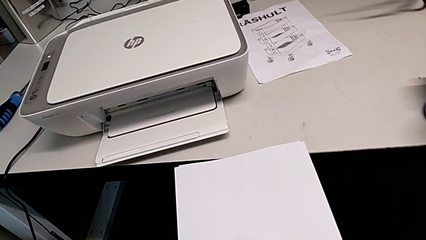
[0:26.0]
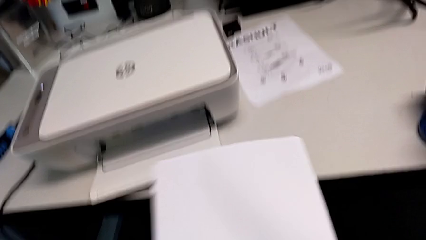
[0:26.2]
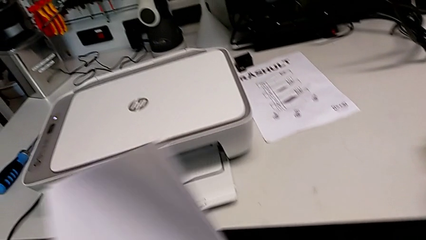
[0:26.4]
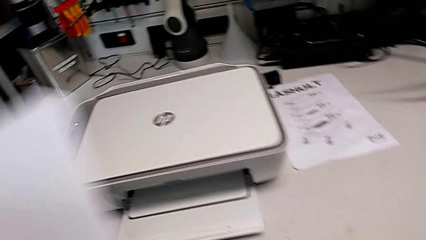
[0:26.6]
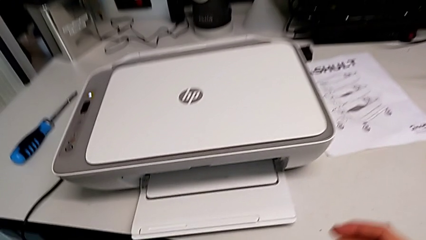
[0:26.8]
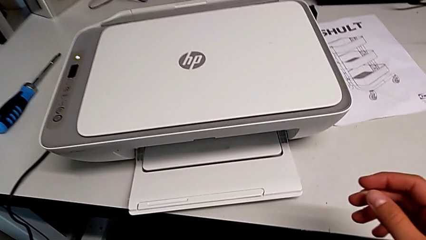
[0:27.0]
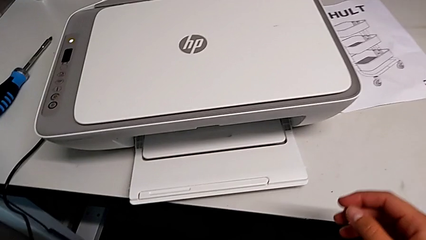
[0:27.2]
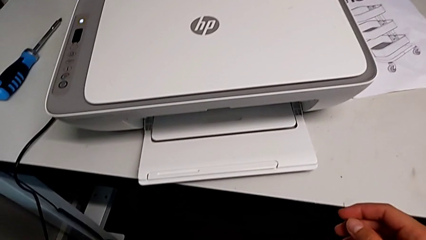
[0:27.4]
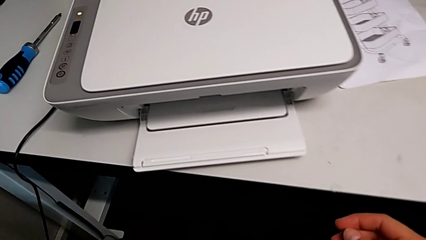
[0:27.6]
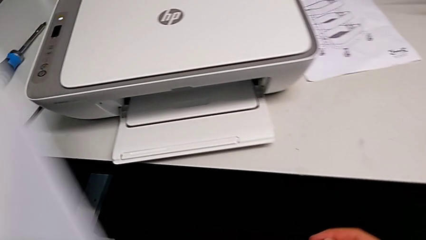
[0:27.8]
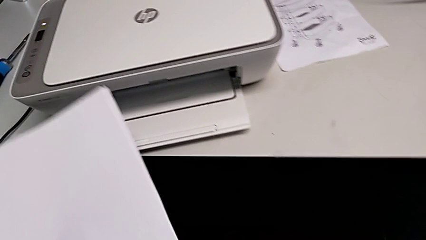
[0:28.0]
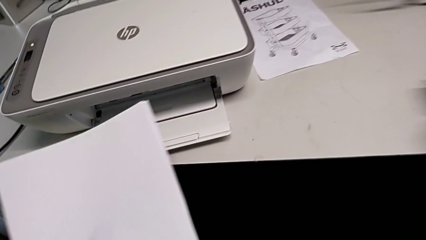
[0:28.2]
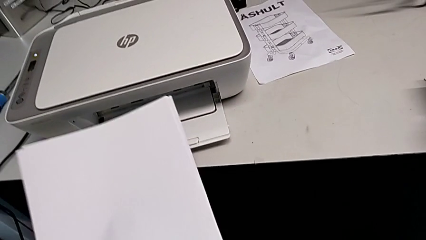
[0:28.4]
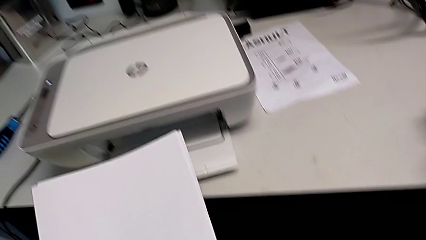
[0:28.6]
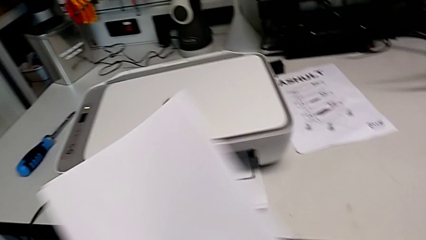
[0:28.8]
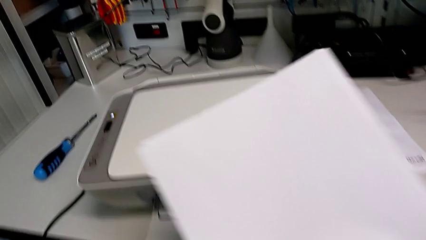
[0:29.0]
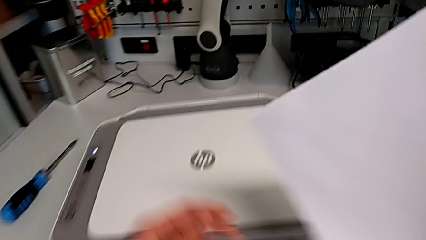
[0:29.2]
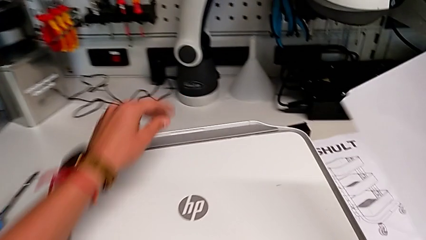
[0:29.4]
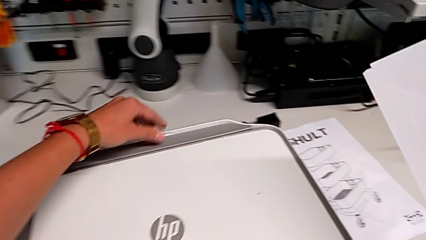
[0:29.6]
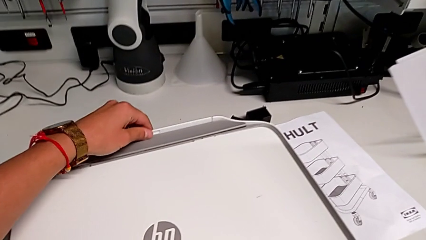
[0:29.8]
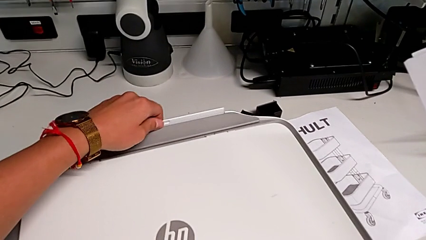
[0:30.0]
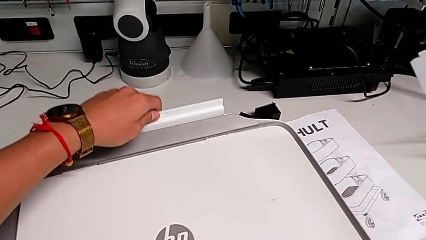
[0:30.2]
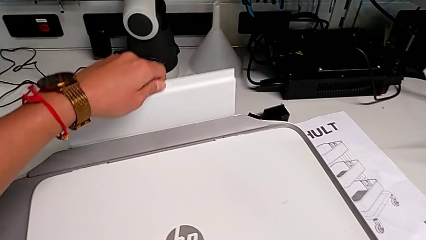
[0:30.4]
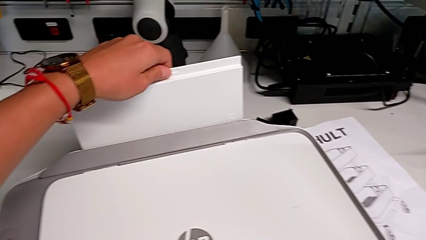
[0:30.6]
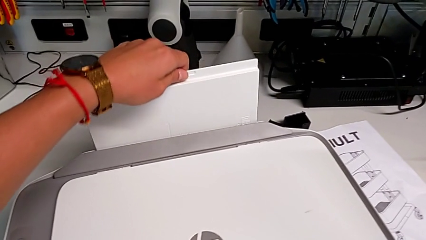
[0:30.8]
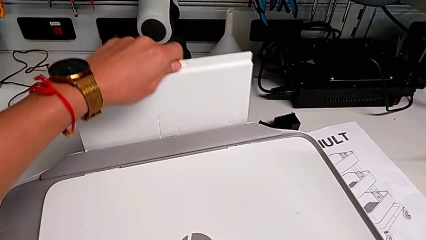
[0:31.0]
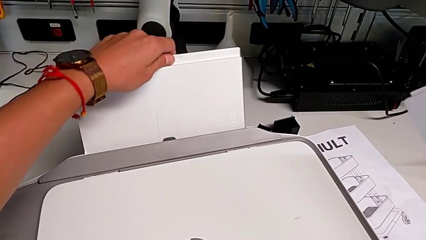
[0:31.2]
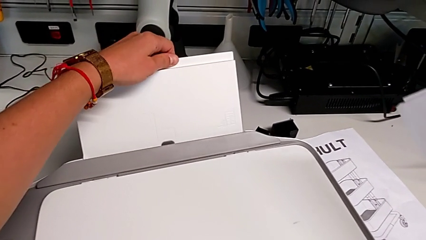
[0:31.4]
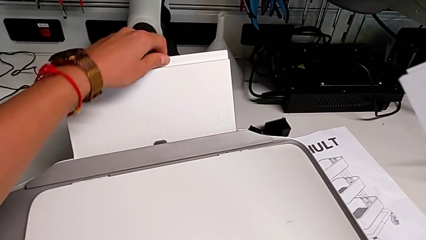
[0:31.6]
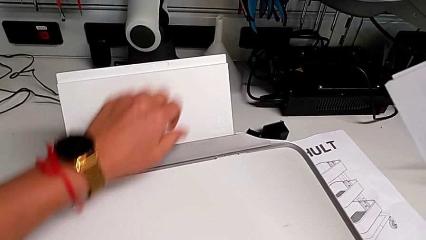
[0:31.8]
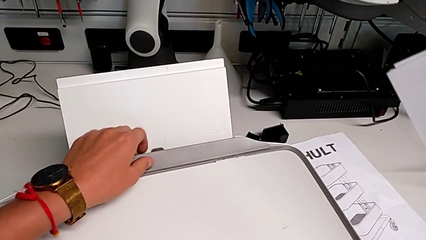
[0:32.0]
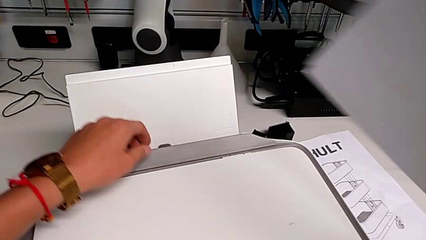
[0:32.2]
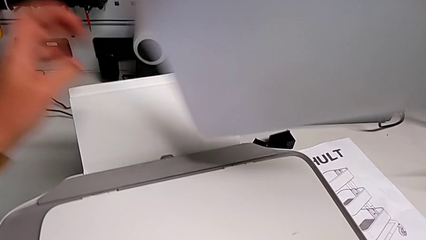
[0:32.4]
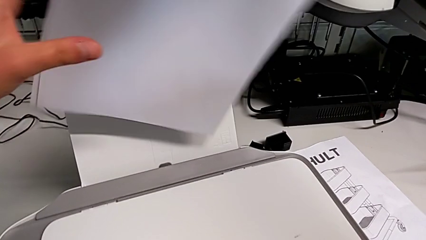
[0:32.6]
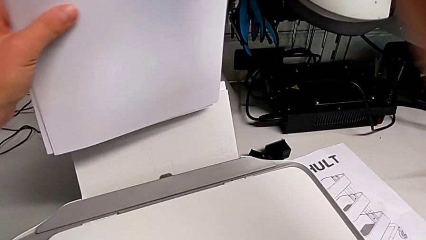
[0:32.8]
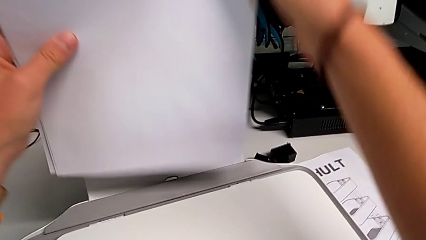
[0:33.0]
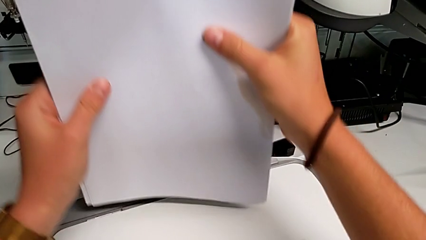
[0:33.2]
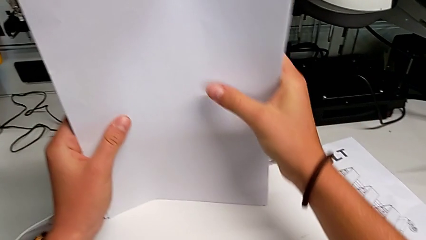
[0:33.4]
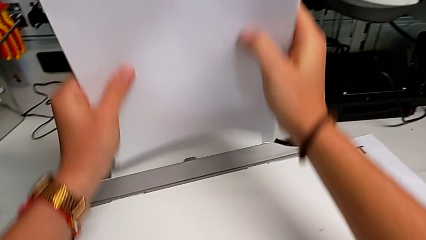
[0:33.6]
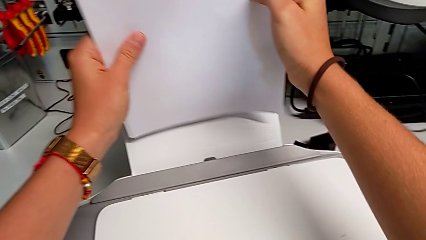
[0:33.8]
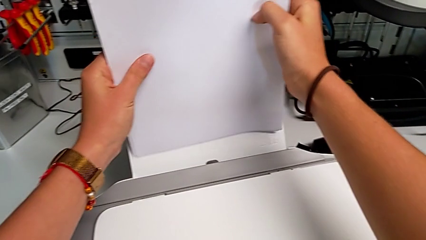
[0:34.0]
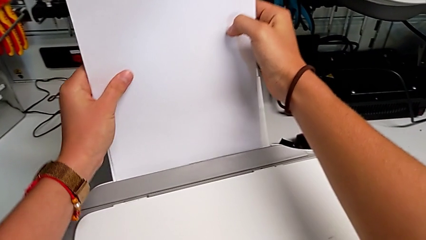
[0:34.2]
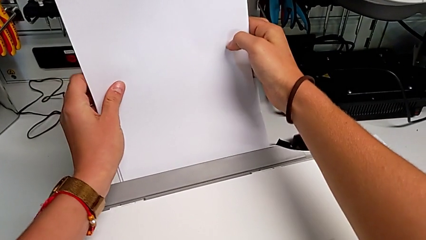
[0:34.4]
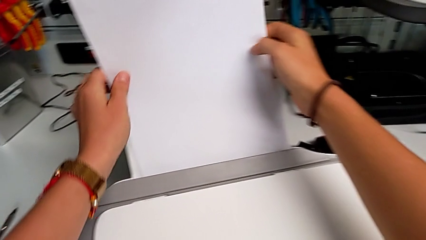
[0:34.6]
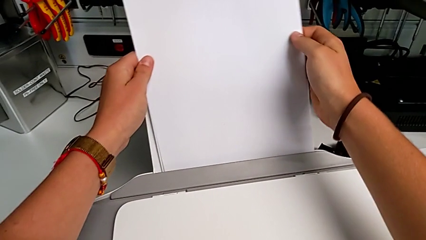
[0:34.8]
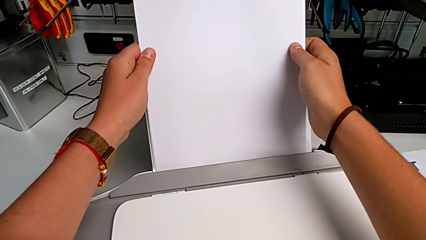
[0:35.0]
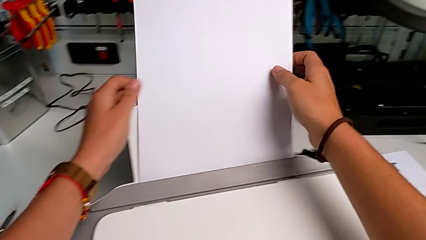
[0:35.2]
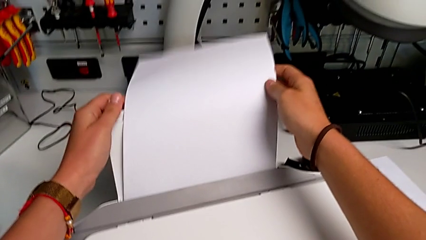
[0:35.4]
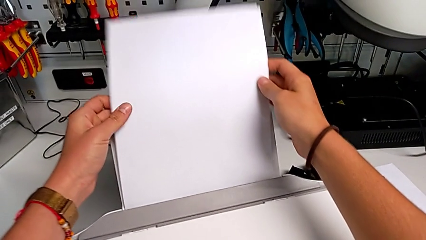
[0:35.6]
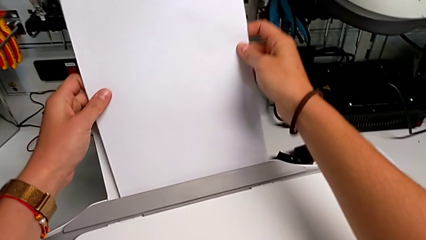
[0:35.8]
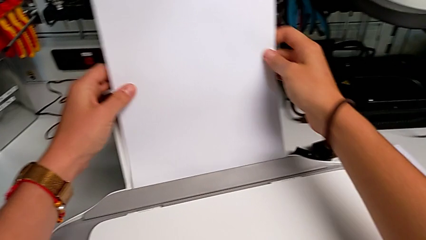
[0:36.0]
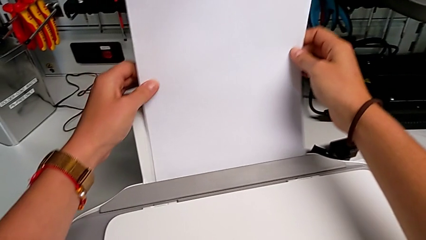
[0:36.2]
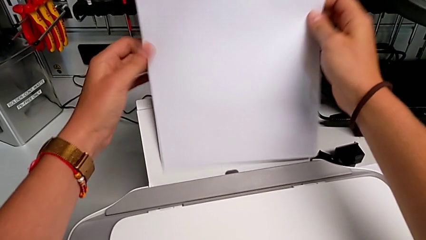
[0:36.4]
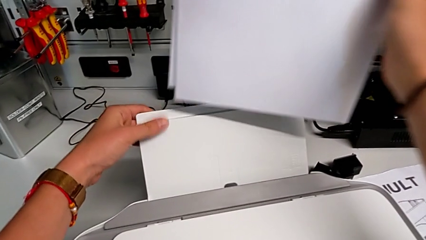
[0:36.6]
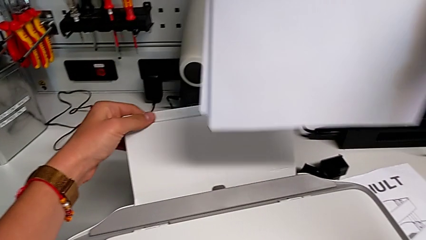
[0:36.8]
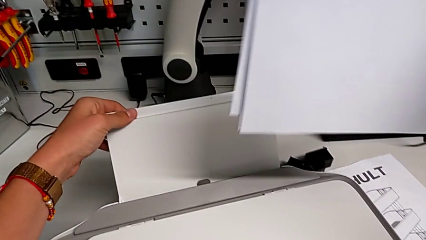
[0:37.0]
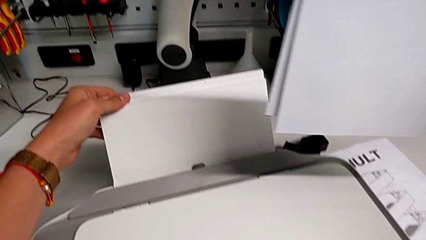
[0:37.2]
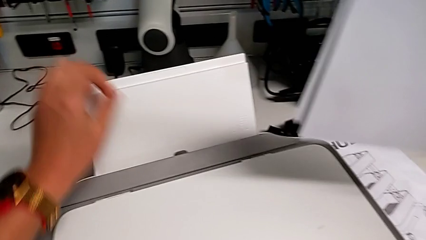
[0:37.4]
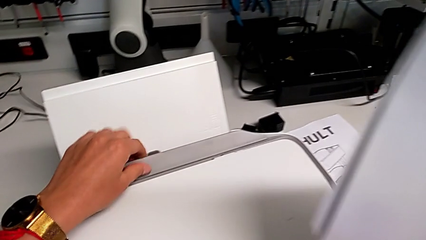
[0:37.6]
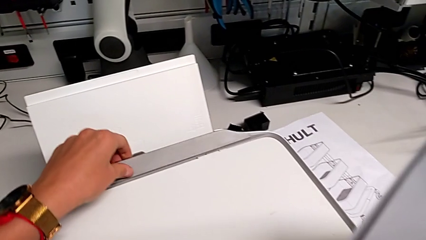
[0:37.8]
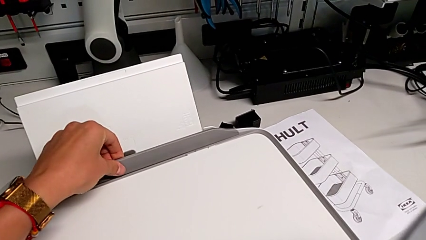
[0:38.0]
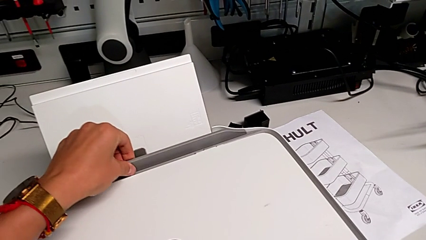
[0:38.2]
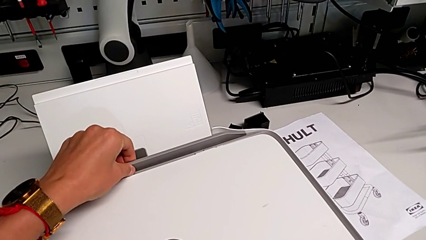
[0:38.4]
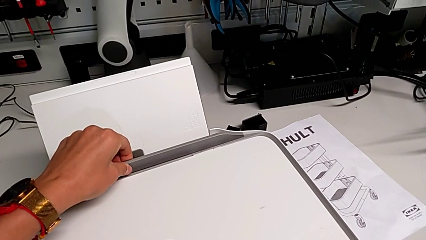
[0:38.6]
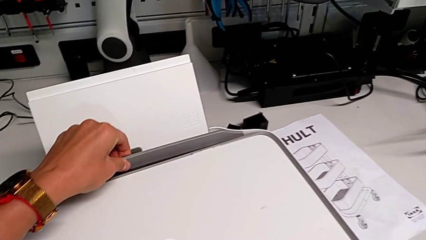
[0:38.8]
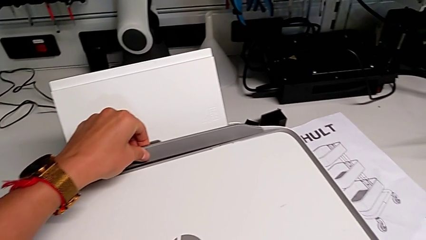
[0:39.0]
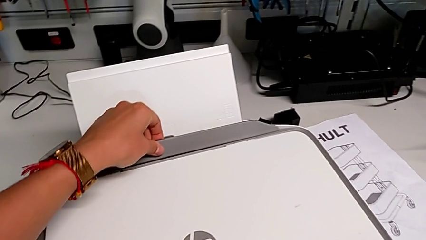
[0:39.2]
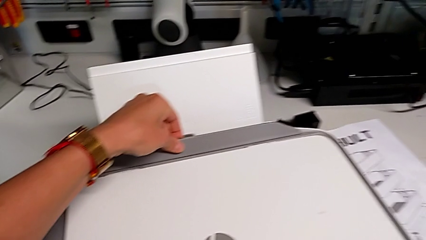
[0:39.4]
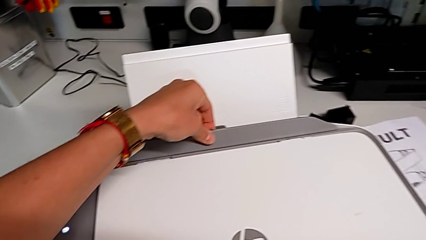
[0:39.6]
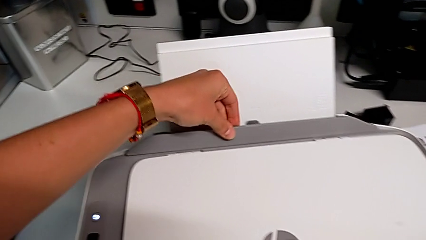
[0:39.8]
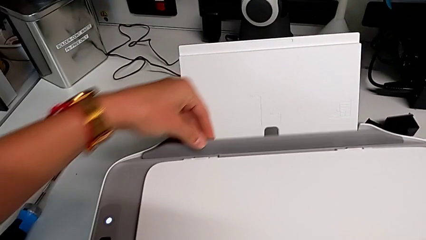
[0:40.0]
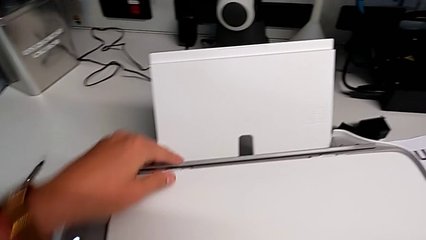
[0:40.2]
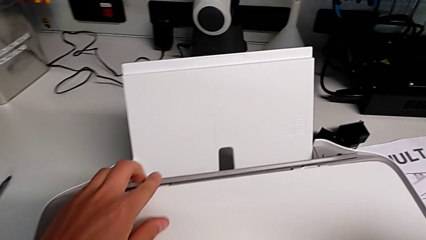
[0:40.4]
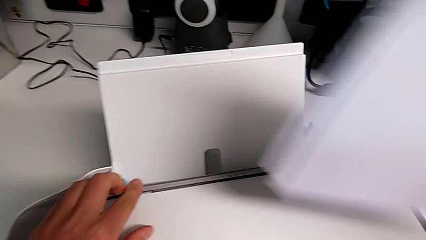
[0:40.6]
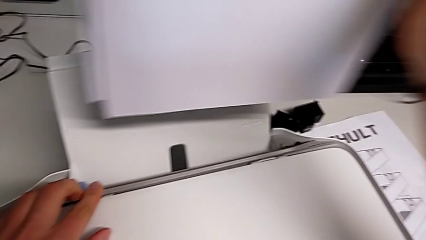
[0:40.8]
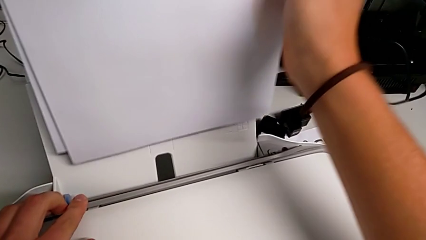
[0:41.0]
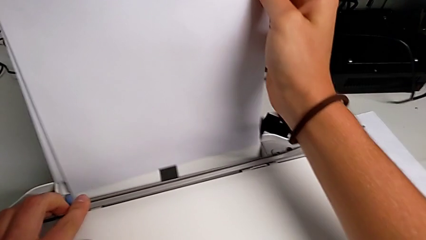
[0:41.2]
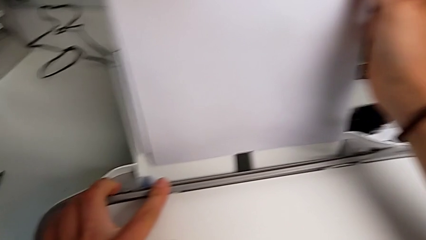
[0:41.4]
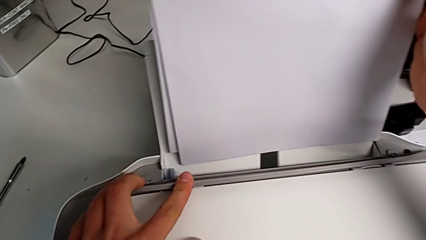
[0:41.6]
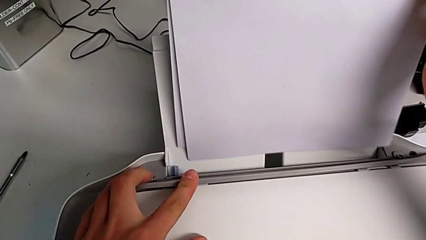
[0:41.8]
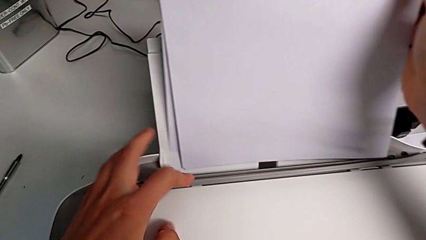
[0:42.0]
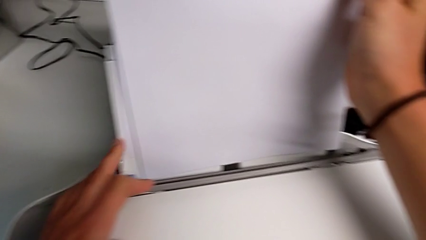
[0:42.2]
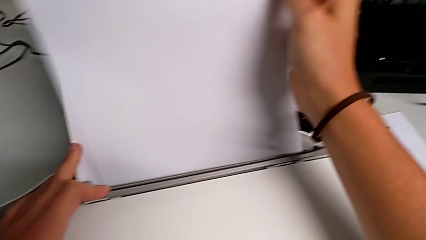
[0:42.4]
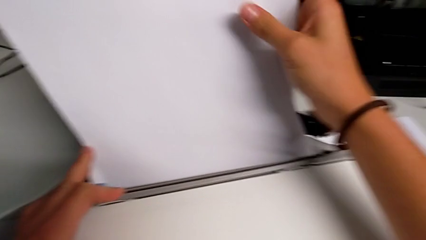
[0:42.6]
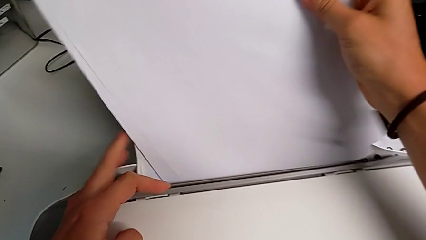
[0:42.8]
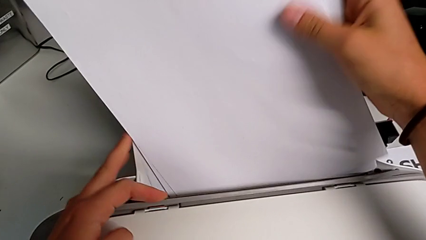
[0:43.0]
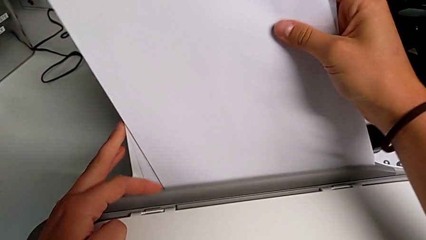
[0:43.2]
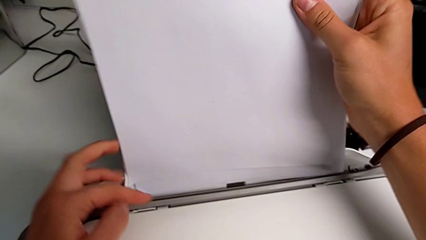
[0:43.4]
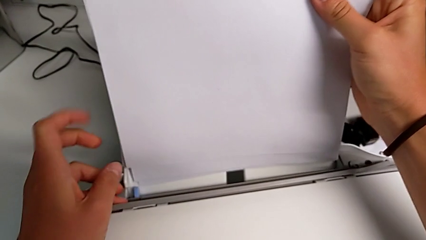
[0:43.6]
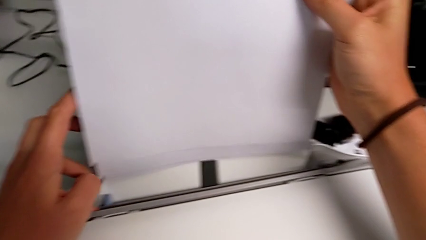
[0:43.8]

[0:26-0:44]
The camera wearer is loading the printer with a paper stack. They hold the paper stack, open the paper tray, insert the paper stack, pull the gray copy gate and insert the paper stack.
